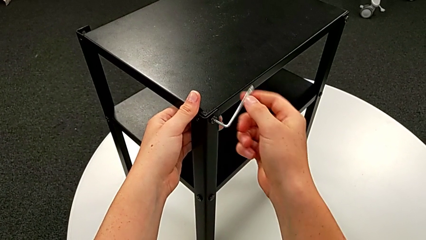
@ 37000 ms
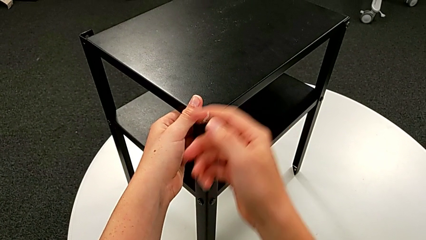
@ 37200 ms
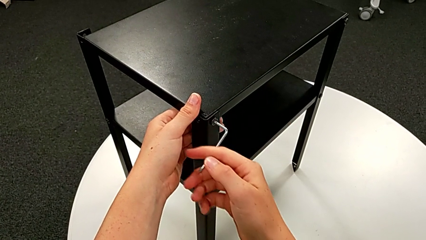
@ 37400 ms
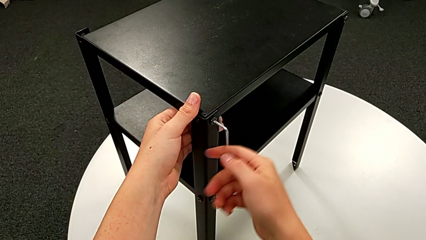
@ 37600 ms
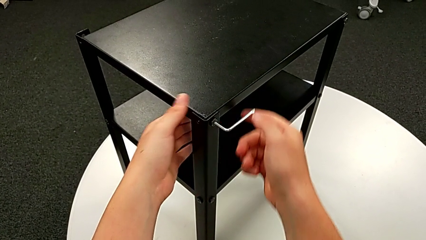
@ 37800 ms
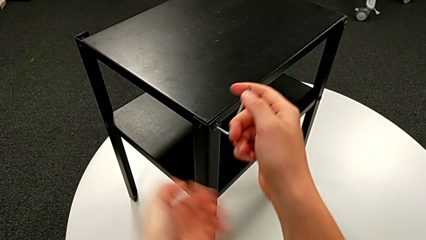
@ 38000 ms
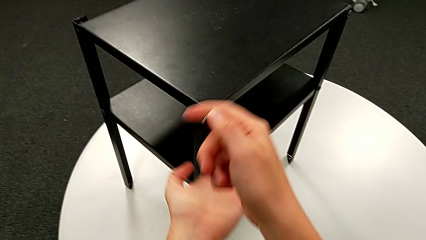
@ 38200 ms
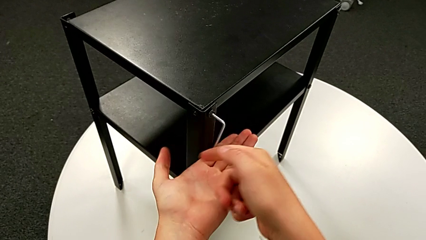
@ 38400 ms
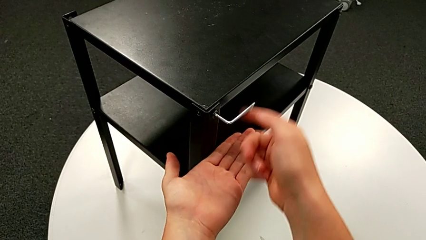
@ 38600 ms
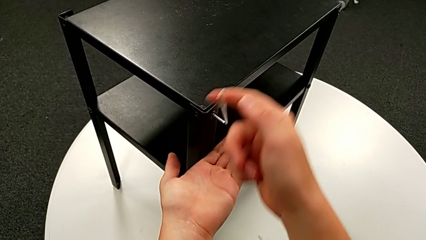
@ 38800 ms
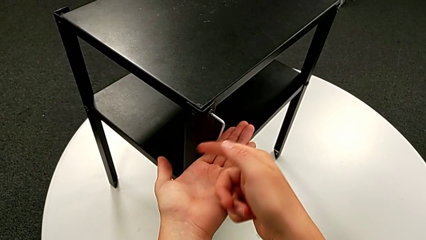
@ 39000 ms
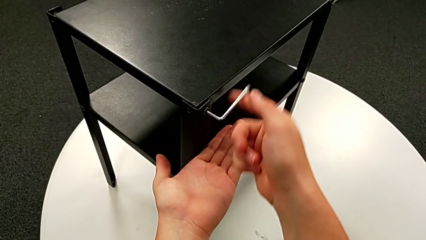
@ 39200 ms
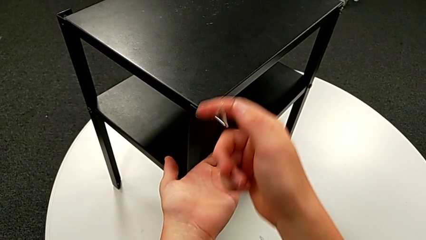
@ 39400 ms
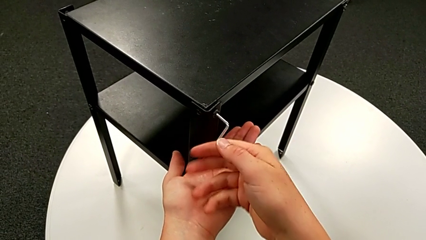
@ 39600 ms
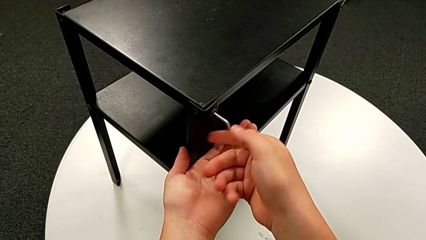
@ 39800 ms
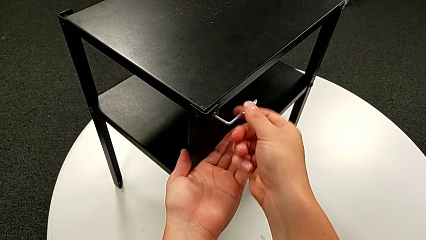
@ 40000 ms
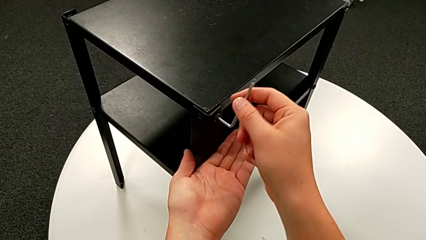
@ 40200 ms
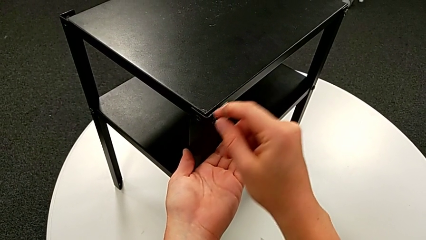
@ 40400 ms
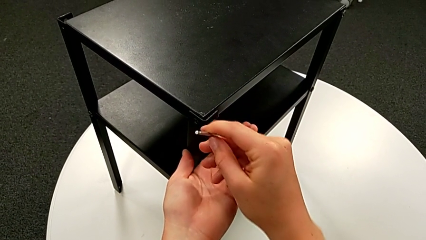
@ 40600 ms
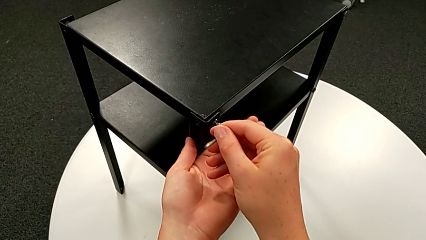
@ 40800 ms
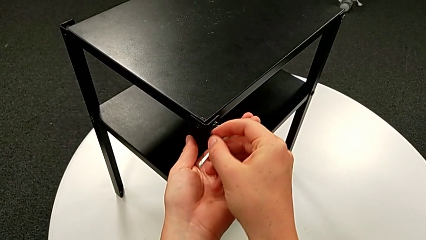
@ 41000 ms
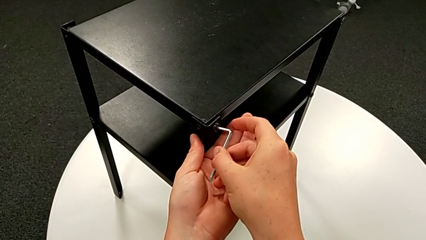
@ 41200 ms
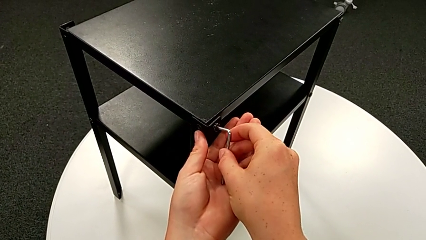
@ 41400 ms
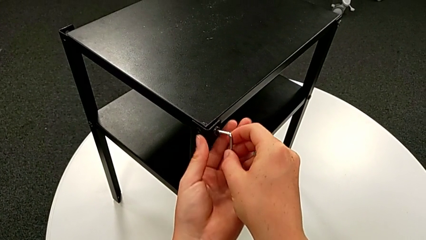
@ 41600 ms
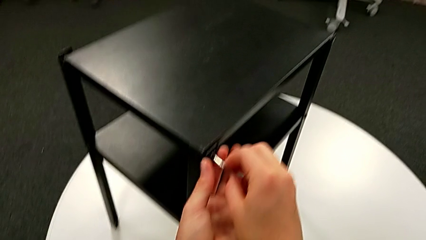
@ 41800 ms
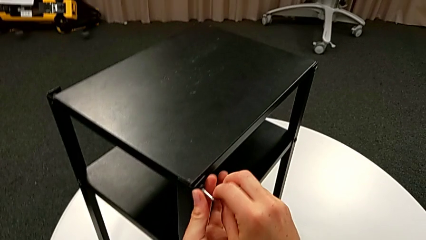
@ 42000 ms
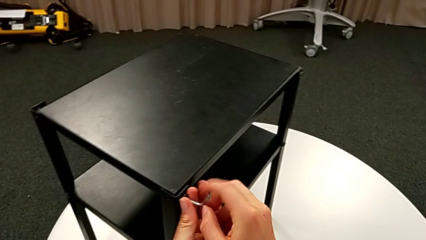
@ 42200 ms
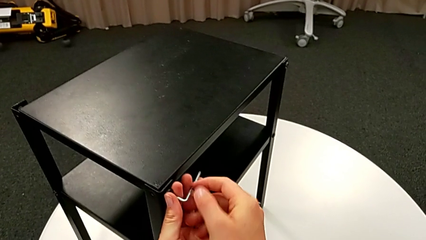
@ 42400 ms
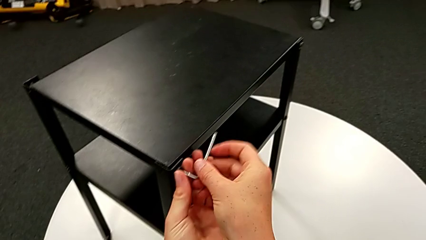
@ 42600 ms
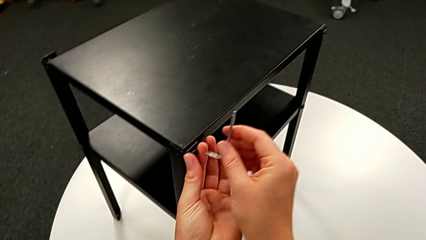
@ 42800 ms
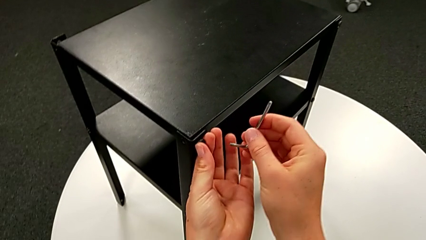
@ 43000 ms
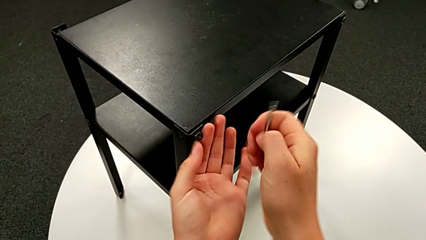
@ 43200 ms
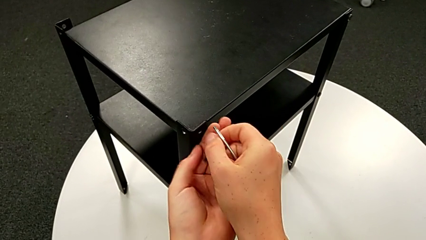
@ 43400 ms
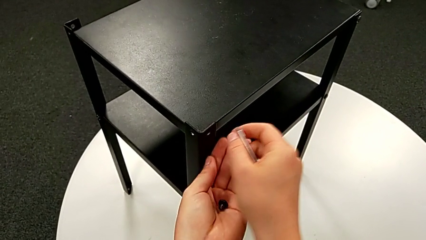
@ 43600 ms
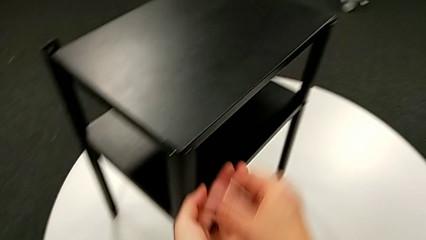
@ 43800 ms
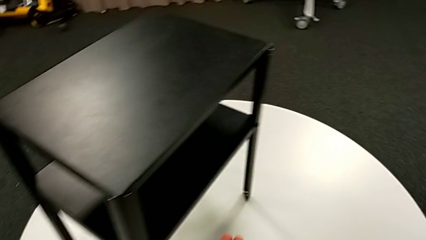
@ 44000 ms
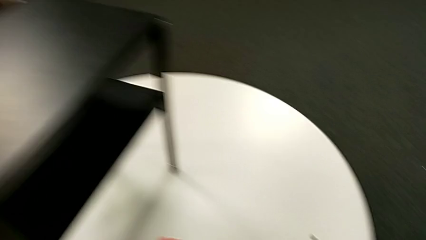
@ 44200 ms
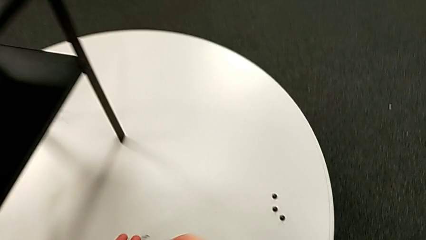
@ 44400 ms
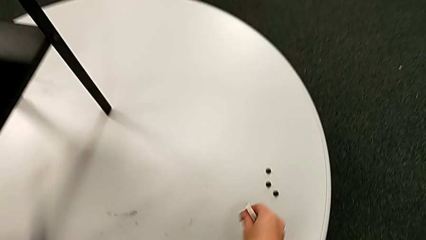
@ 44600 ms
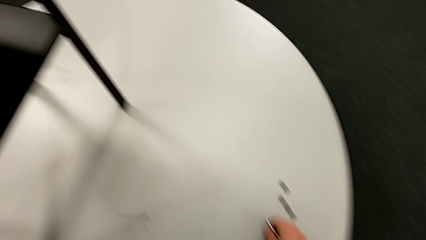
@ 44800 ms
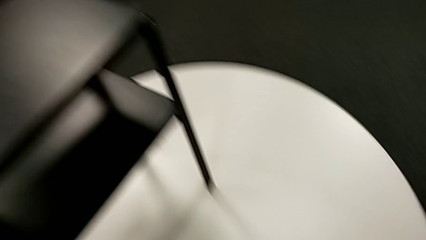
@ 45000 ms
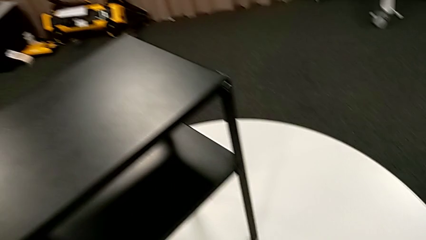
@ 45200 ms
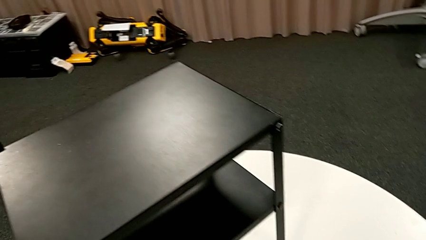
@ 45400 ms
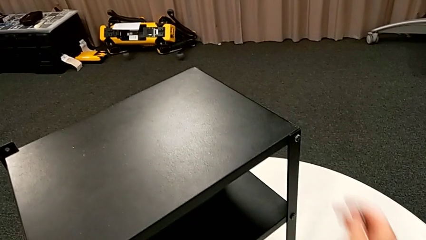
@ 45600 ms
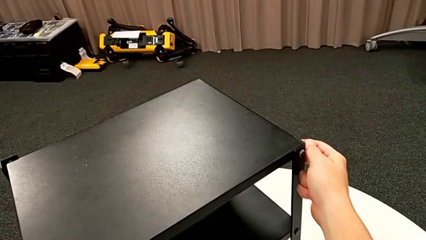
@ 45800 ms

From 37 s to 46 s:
The camera wearer is unscrewing the second leg from the table. They keep unscrewing the hex socket head, withdraw the Allen wrench, disassemble the hex socket head, place it and grab the nightstand.

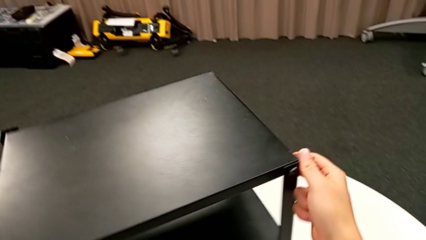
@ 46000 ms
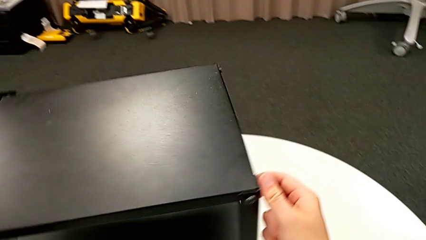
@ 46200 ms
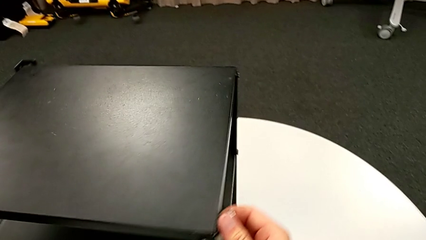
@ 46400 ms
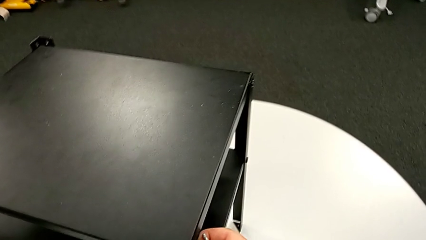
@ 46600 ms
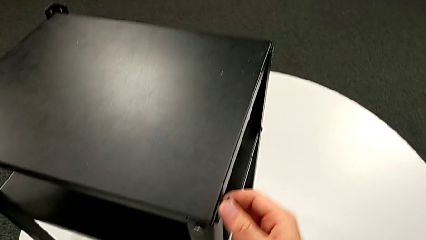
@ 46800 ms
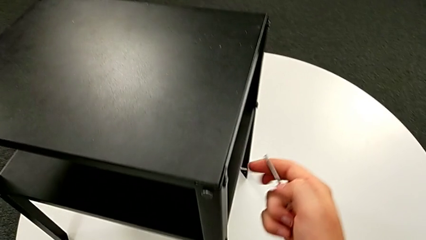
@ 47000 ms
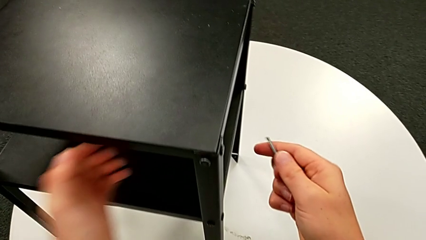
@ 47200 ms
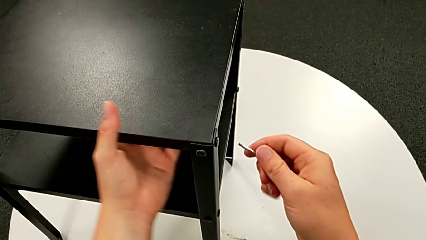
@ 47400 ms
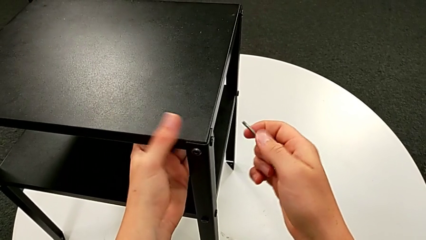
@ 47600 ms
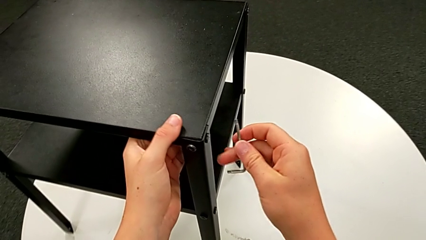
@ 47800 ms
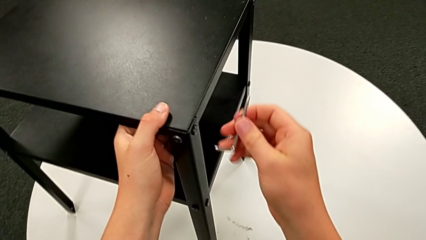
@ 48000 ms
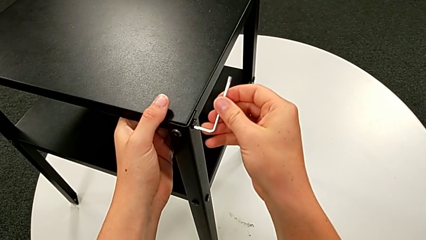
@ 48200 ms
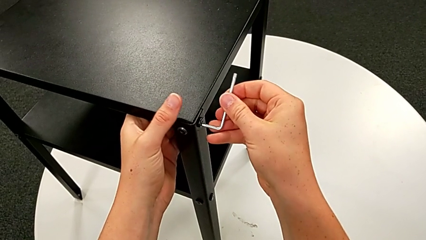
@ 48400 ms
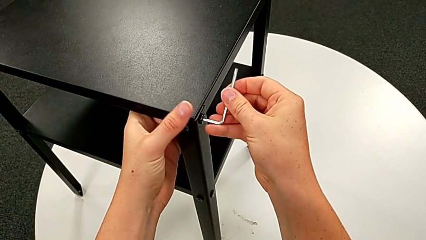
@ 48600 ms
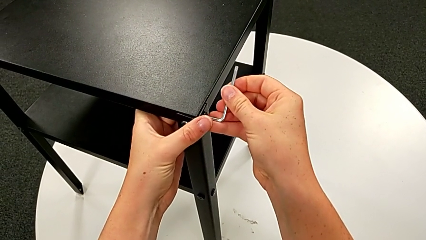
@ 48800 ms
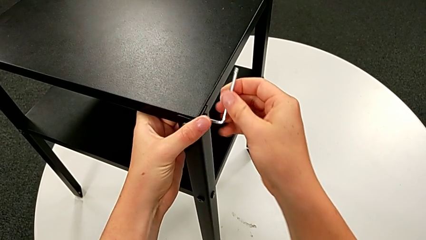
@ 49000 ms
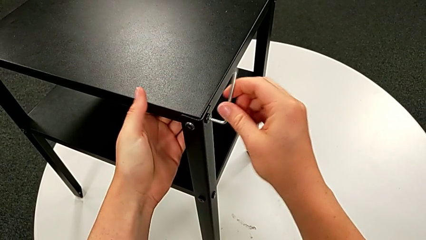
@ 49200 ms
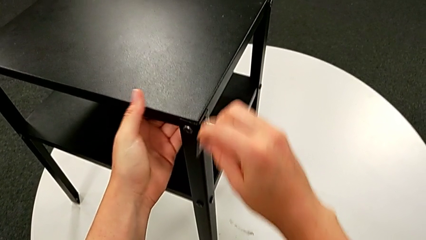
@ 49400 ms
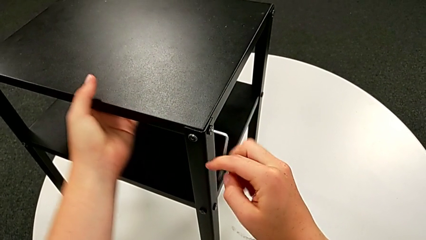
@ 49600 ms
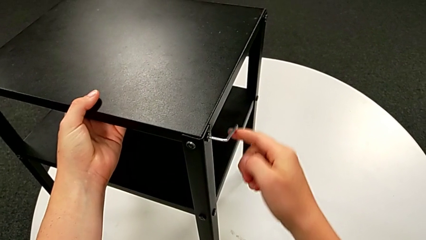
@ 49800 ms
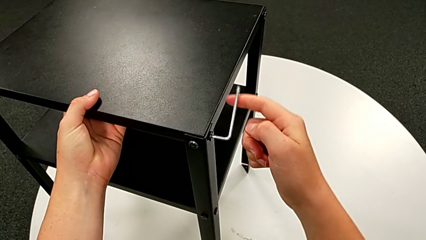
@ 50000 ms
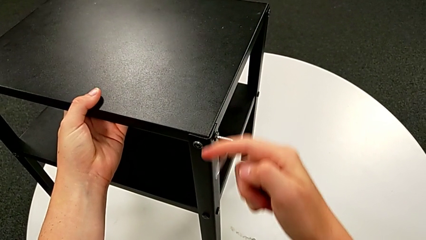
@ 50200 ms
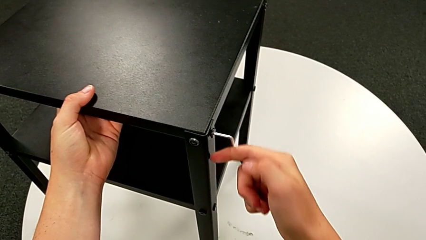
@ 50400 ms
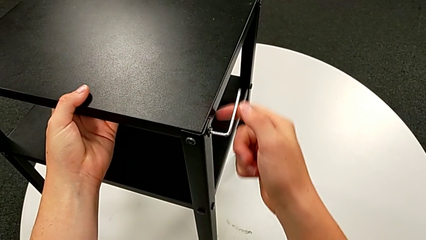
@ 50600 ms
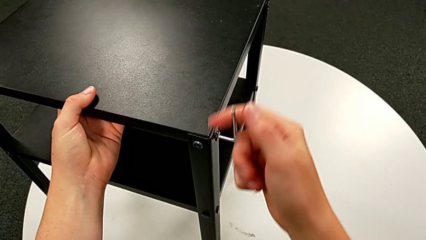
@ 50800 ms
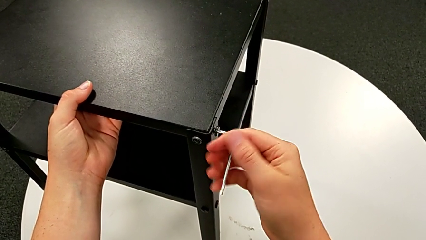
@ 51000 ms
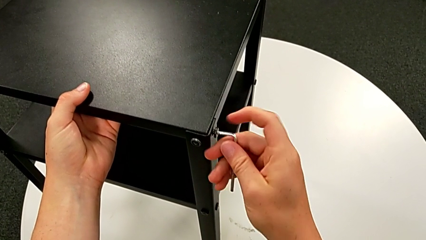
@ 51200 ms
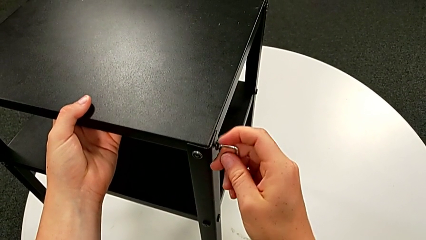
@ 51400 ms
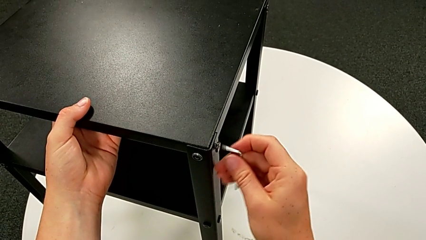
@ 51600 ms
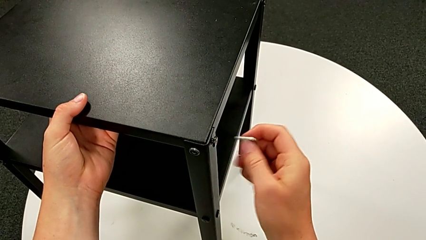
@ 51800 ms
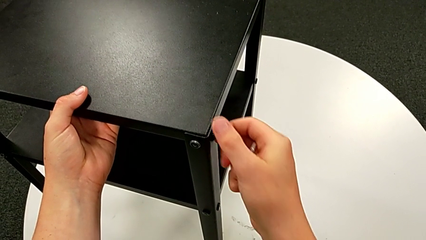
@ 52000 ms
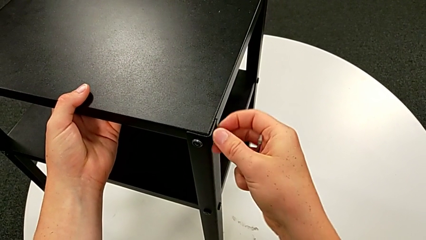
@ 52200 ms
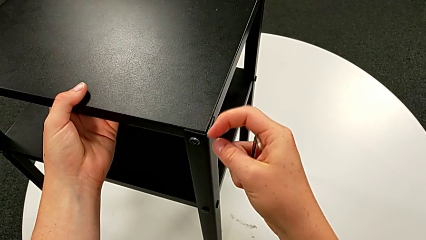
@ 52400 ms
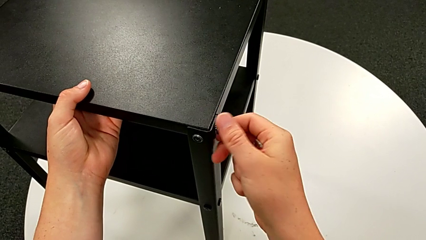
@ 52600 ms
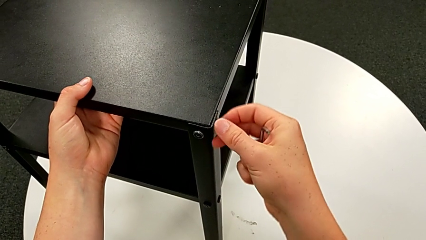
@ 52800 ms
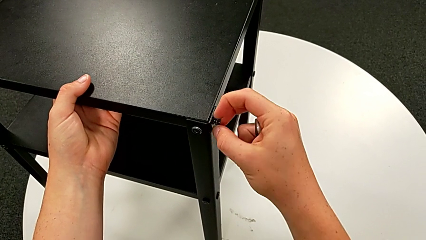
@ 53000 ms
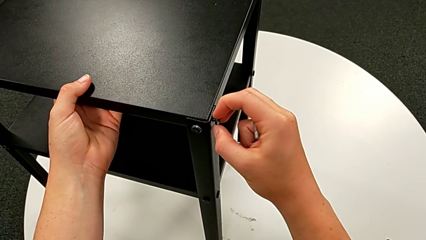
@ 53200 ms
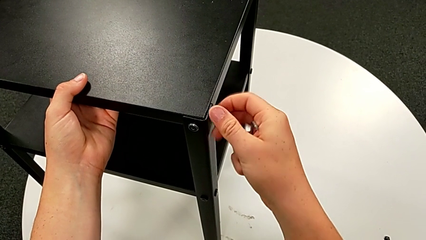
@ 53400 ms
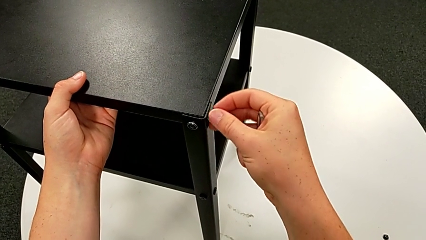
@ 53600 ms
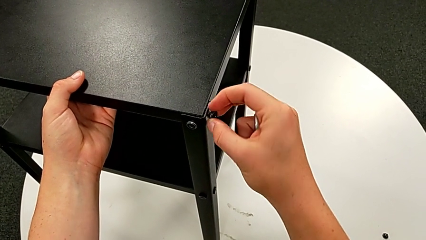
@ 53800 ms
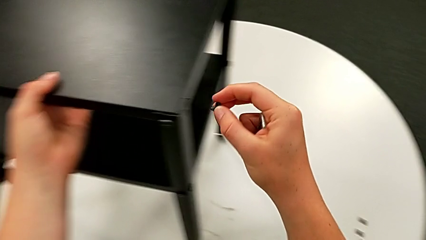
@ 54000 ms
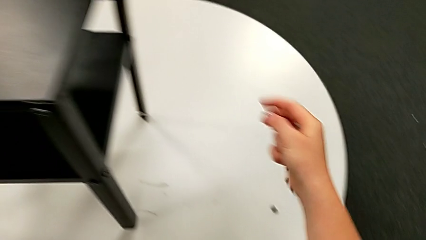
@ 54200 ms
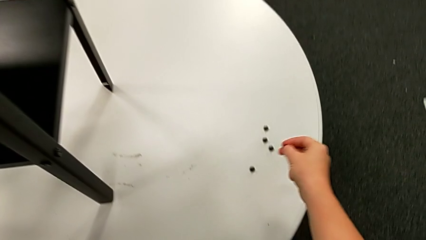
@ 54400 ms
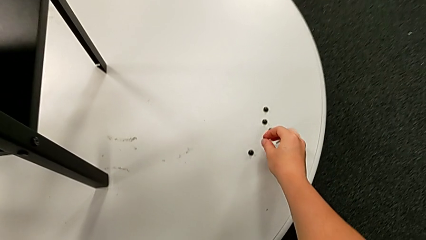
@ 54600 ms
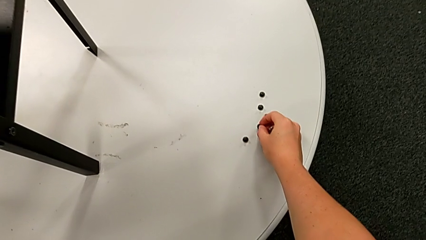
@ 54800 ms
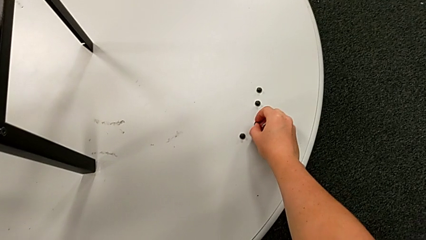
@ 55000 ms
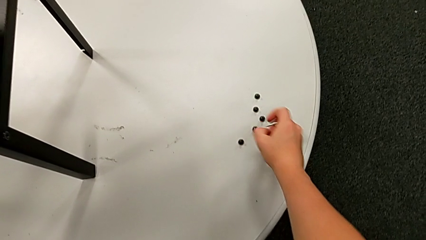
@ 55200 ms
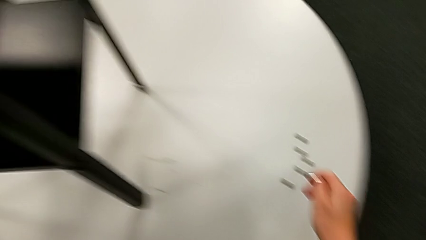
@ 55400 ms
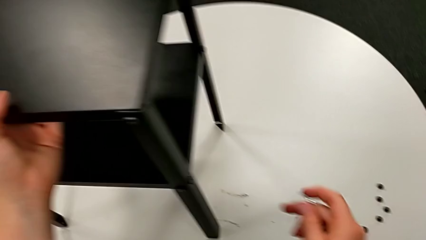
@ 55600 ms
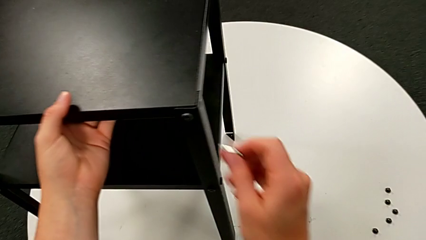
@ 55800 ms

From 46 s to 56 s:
The camera wearer is unscrewing the third leg from the table. They rotate the nightstand, grab it, insert the Allen wrench, unscrew the hex socket head, withdraw the Allen wrench, unscrew the hex socket head, disassemble it, place it and approach it.
